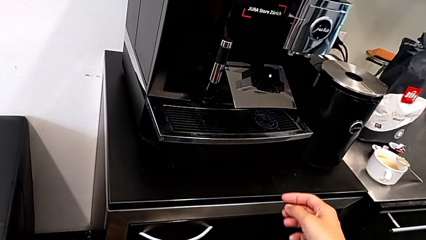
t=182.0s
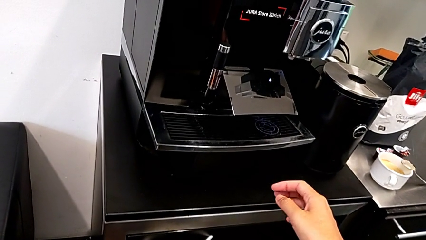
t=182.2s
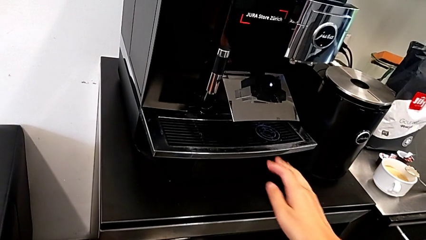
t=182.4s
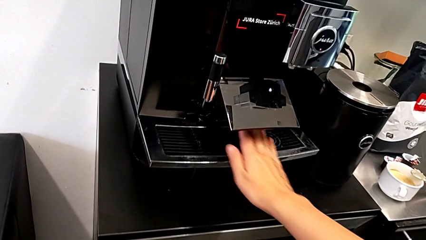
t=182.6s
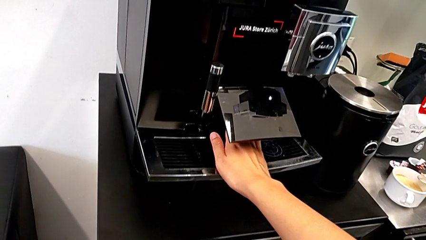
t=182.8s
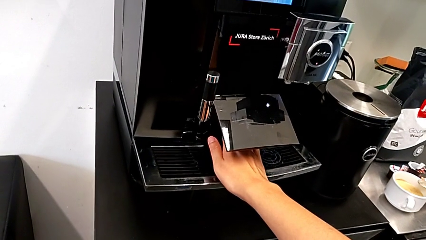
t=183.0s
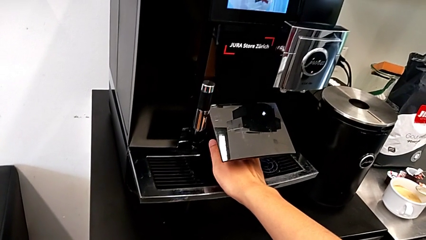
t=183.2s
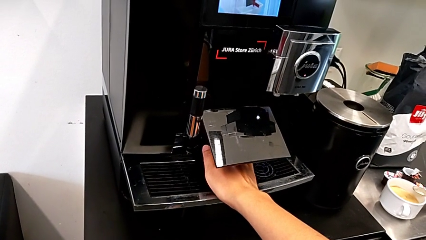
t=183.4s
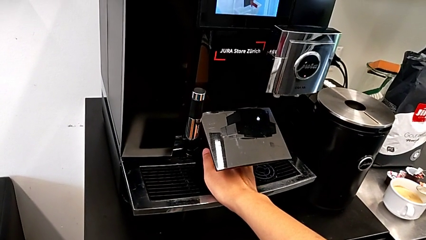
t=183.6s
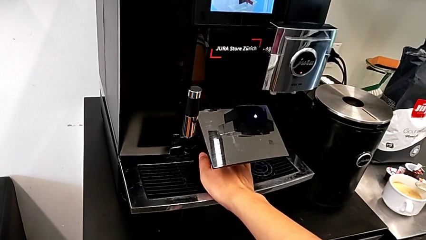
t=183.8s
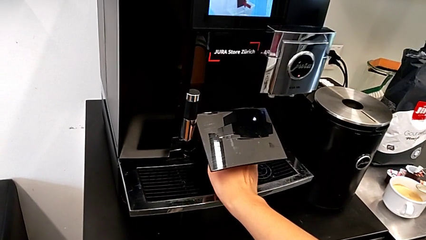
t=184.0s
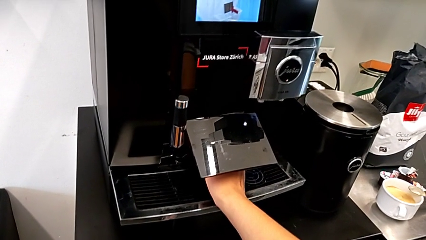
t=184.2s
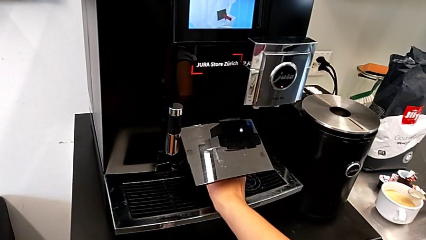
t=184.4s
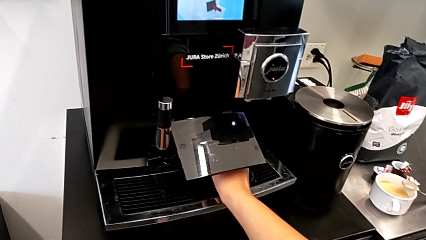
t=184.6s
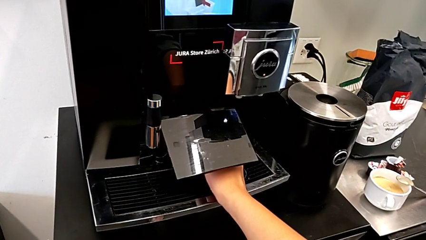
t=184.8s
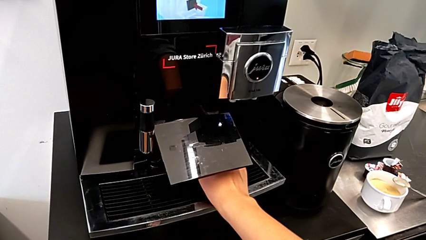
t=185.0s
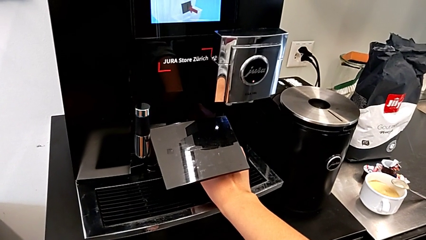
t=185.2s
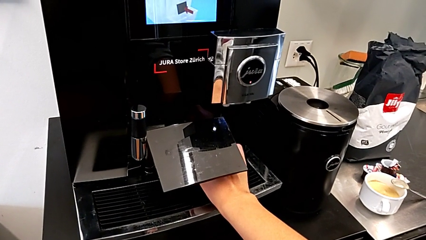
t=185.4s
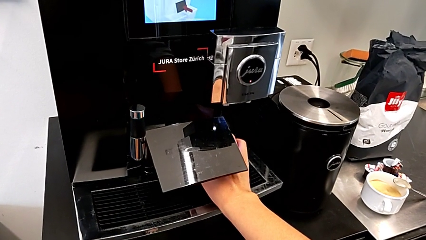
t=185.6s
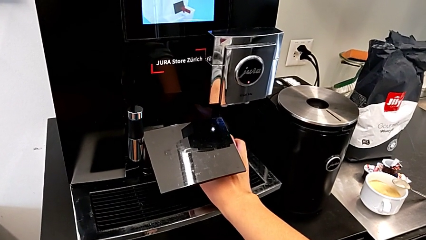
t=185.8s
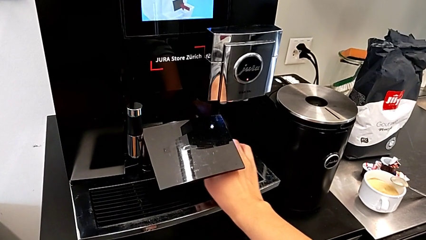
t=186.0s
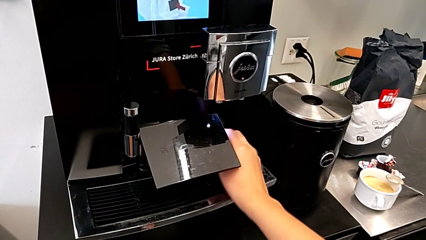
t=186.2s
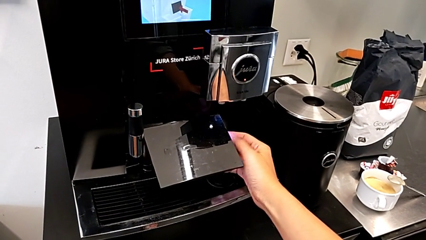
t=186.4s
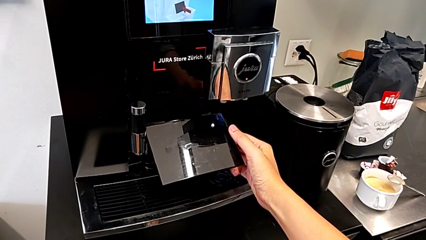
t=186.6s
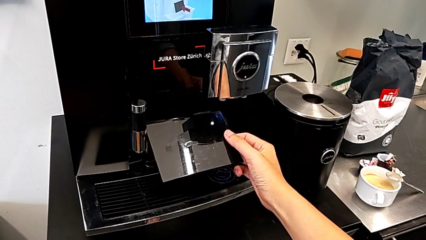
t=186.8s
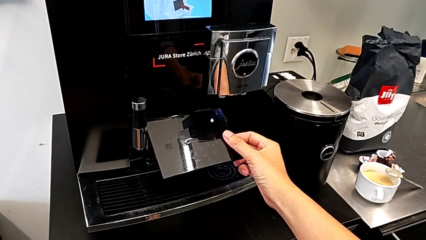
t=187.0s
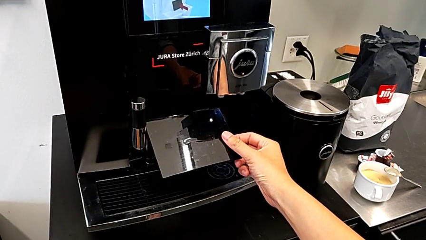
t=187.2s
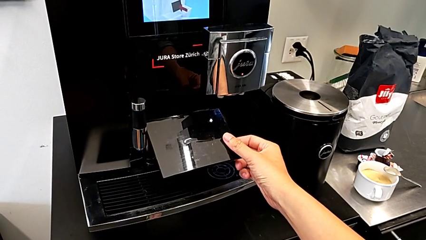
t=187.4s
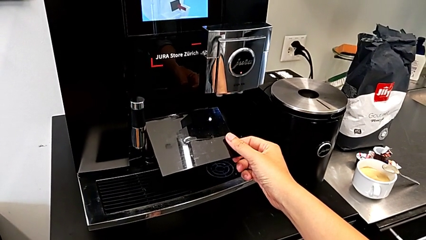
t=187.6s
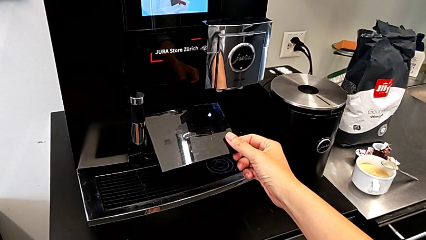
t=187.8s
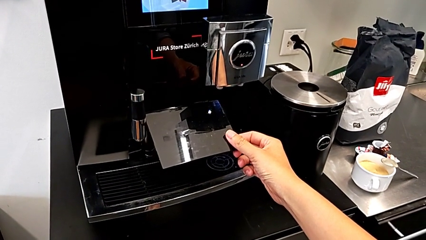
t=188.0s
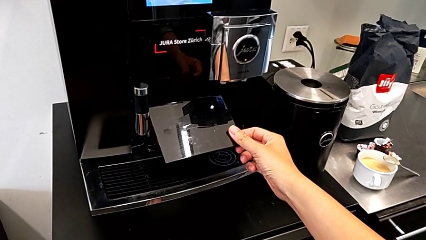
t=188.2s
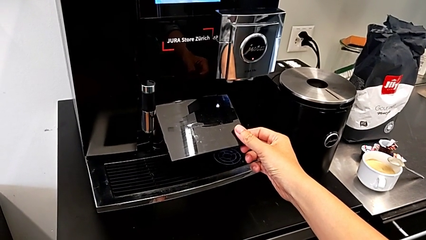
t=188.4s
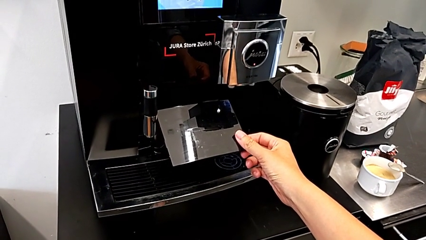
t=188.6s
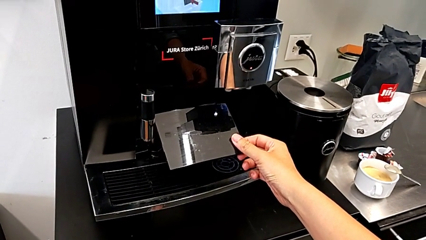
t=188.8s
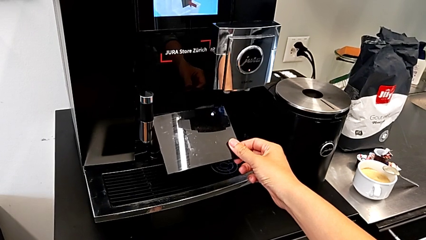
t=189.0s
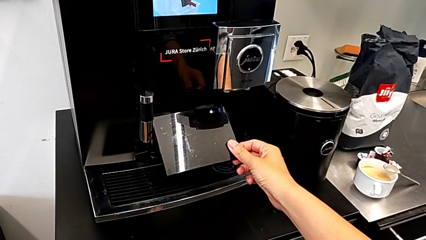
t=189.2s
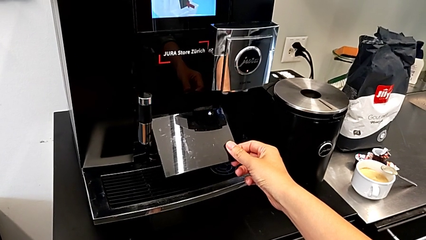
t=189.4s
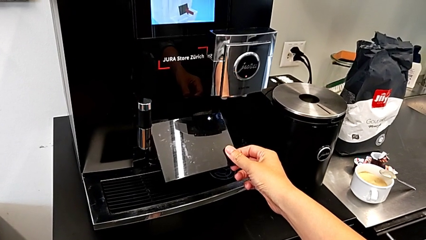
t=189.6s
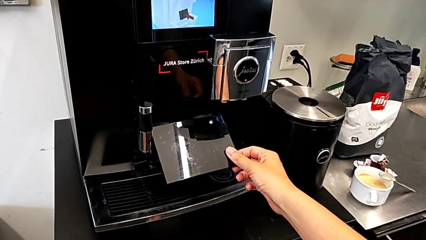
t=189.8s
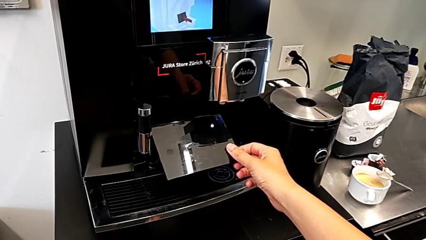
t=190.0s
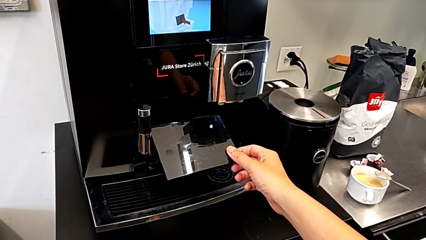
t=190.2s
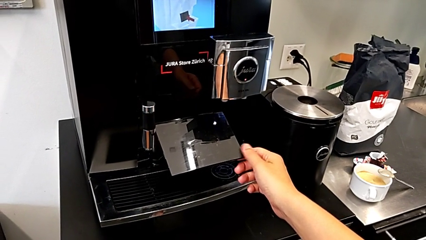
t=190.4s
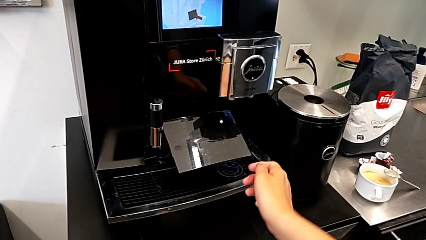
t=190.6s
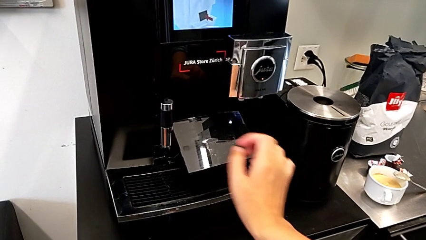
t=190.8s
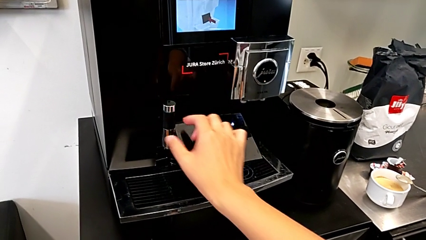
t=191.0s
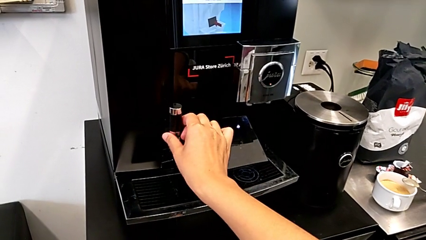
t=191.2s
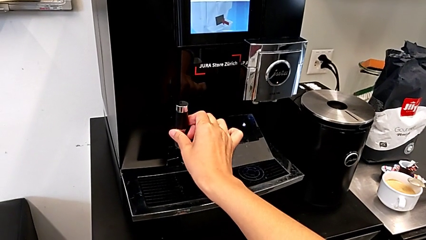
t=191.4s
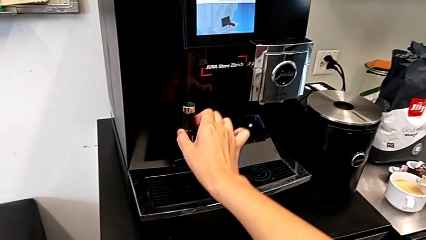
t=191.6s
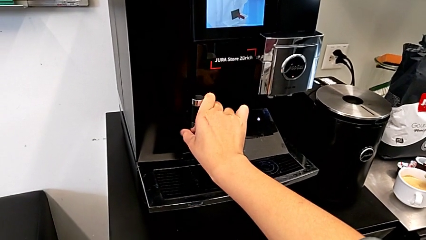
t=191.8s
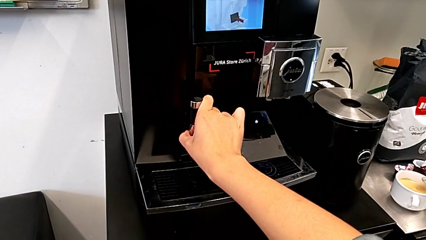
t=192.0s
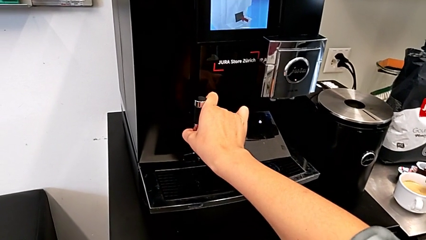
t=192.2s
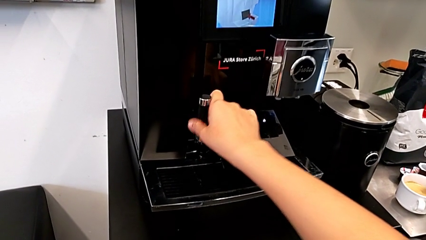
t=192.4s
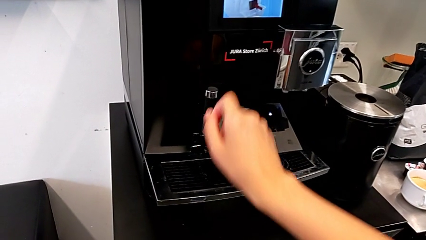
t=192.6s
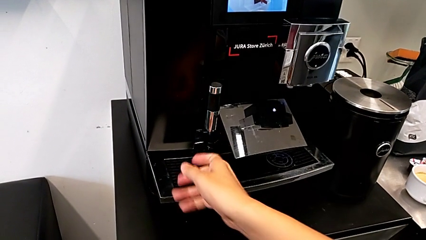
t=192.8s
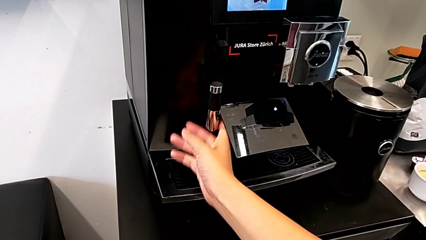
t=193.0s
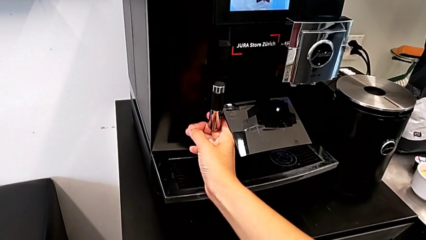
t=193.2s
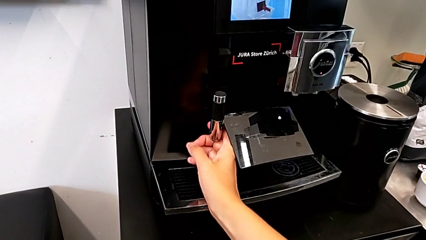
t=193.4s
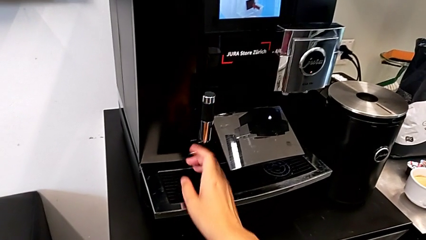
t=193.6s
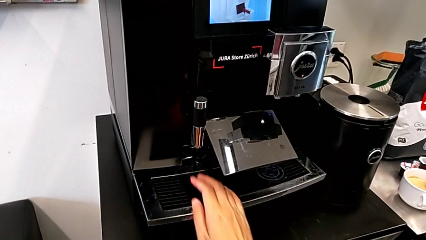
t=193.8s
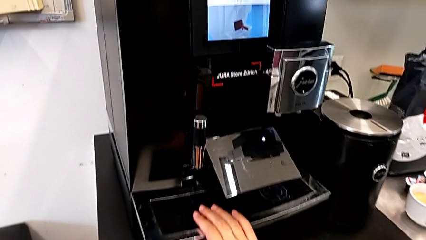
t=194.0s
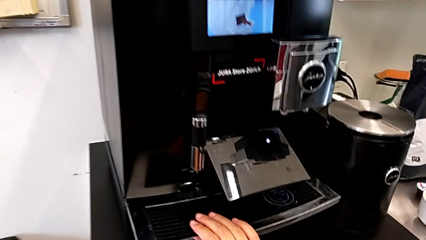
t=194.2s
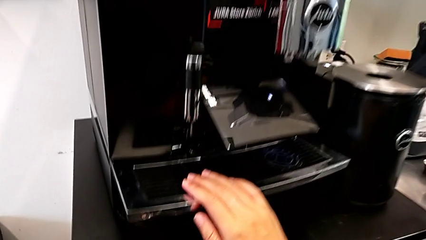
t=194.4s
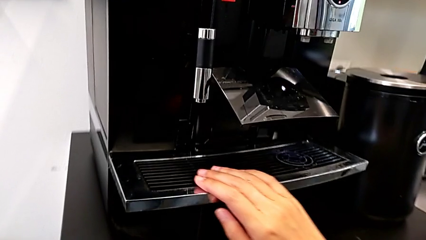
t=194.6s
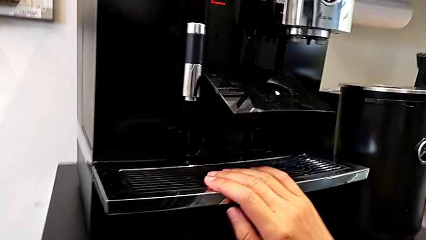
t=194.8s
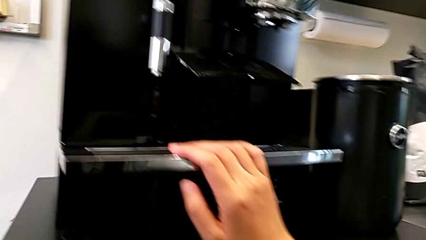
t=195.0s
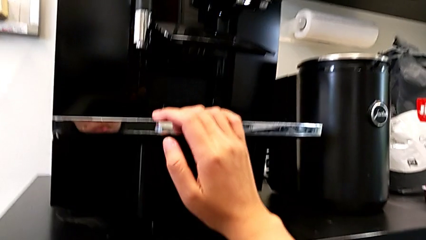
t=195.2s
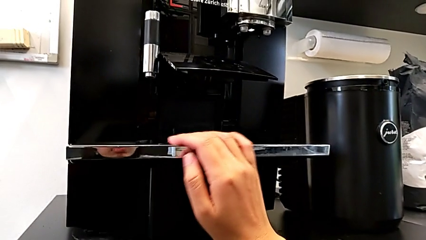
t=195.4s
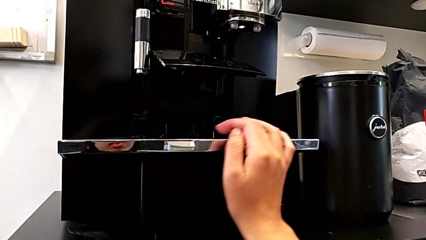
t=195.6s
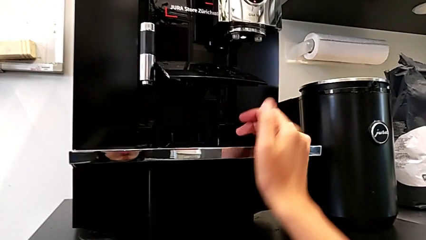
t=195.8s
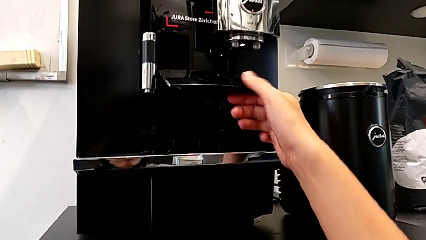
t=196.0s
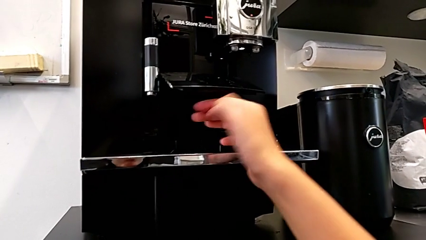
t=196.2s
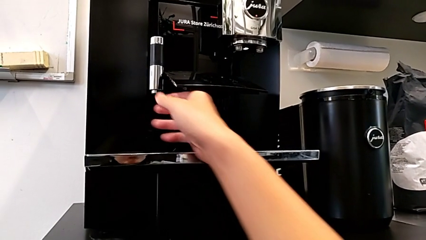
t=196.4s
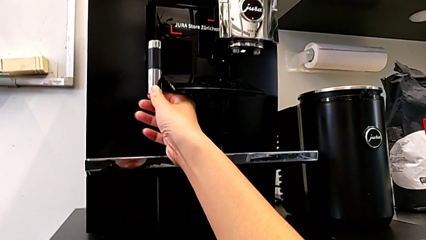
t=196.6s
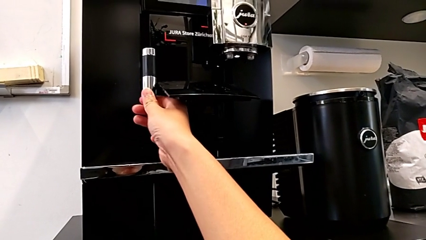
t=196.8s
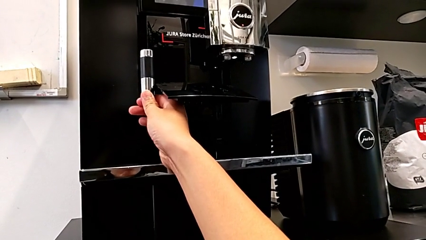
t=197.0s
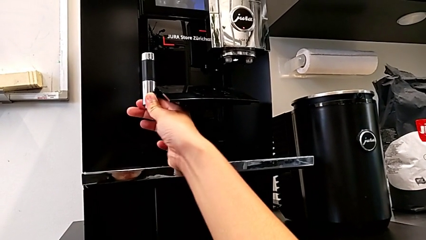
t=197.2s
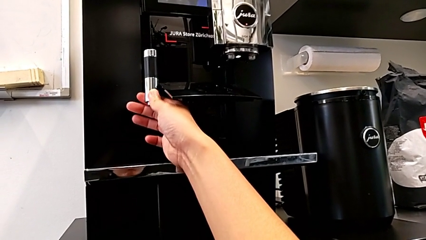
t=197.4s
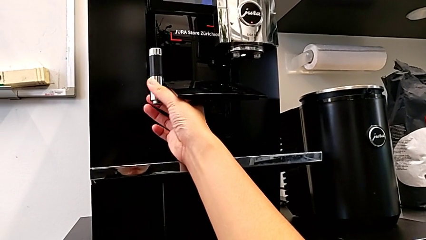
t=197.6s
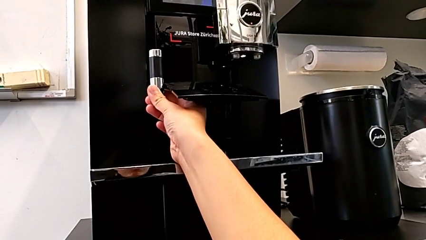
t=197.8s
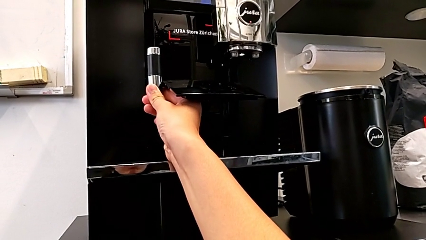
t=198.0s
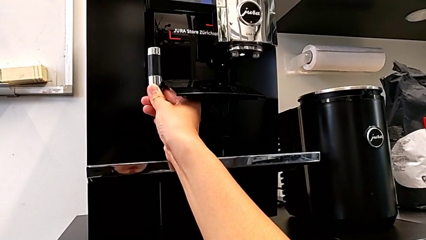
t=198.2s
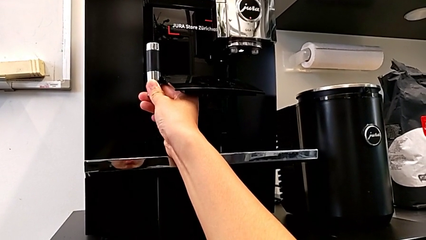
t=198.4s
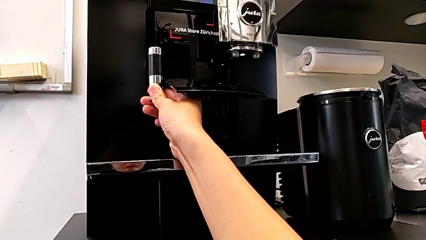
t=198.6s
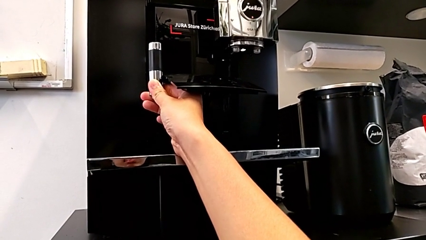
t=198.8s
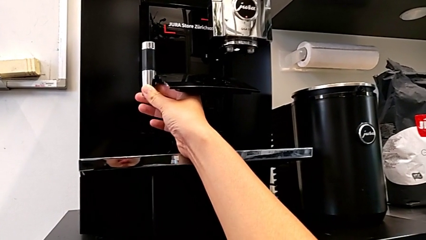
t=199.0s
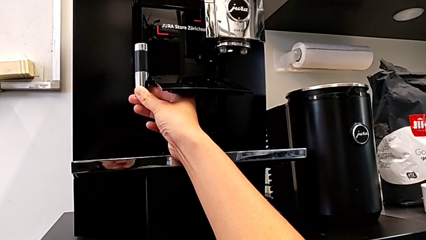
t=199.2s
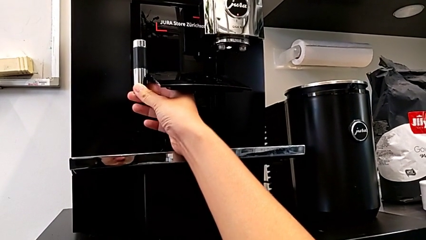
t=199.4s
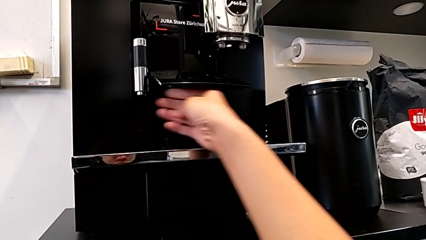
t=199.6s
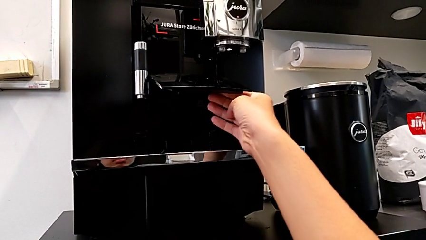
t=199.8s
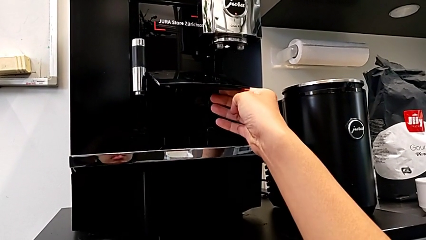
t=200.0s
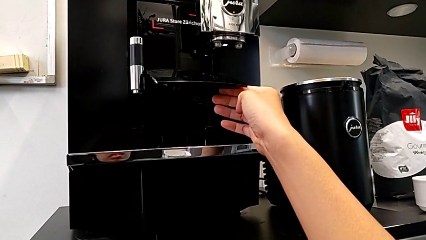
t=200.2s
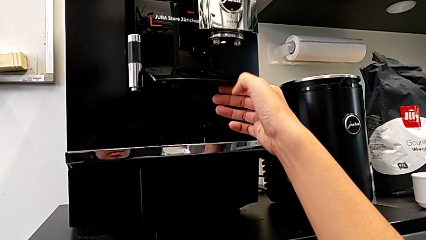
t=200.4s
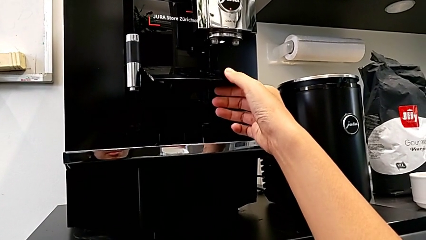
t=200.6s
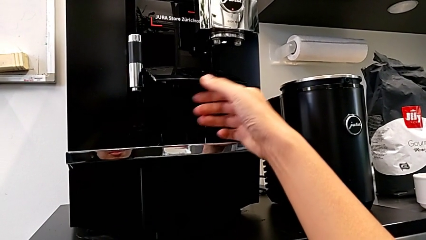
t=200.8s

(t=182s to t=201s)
The camera wearer is emptying the drip tray. They touch the drip tray, touch the cover, touch the dispenser, inspect the espresso machine and wrongly touch the dispenser.
